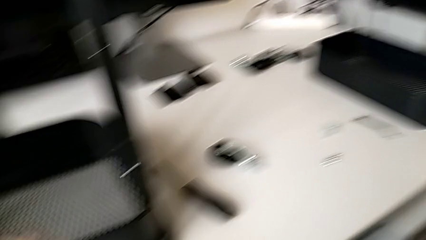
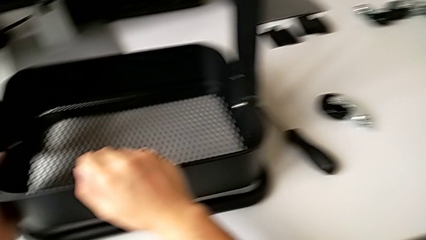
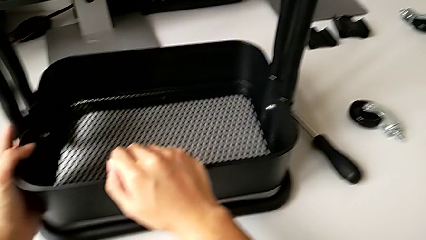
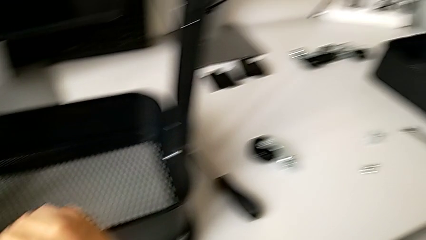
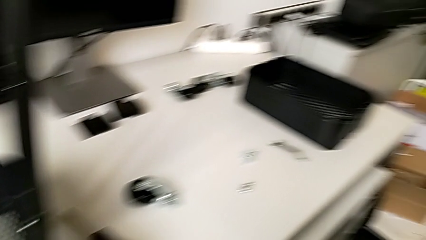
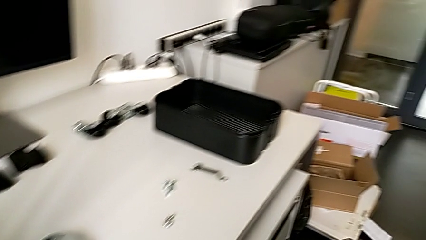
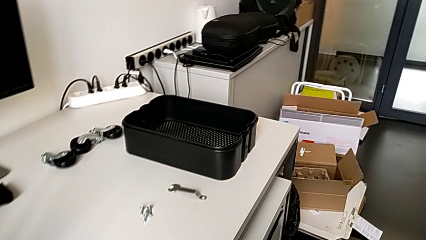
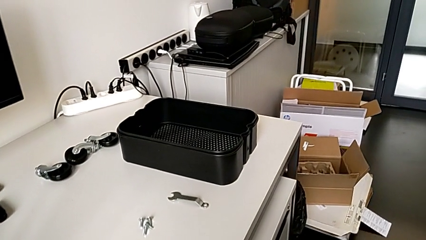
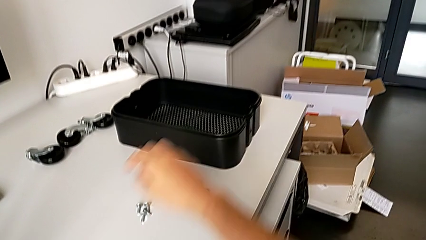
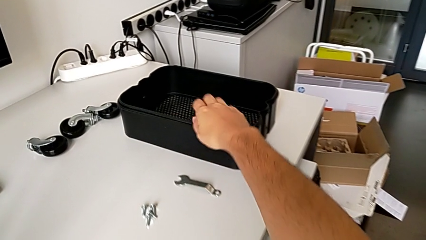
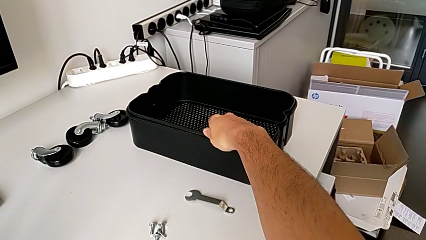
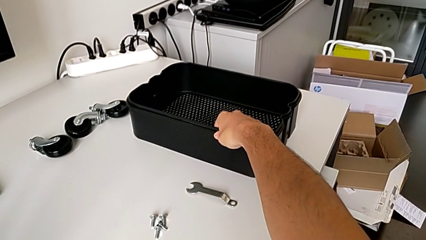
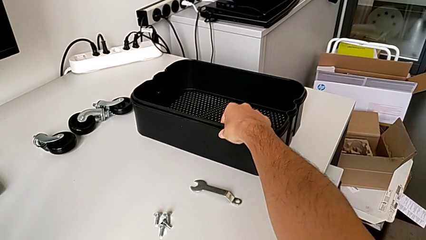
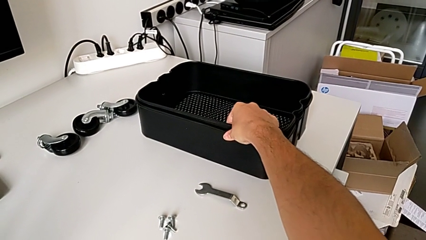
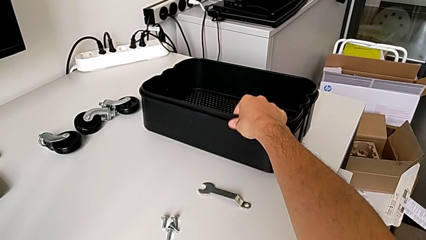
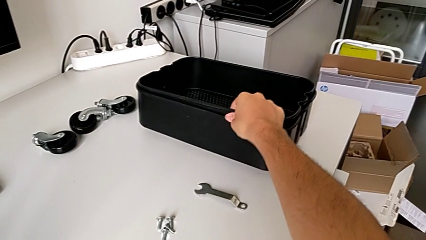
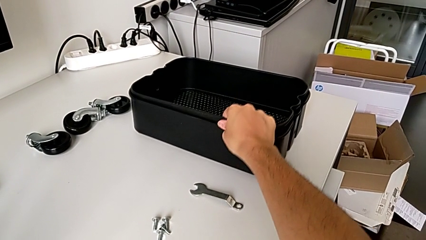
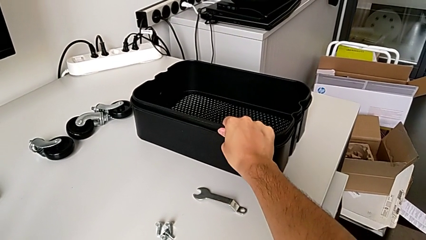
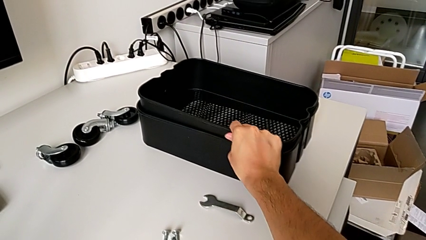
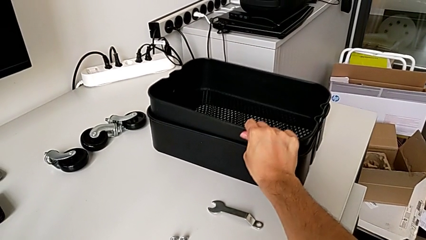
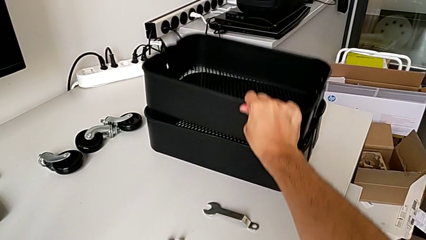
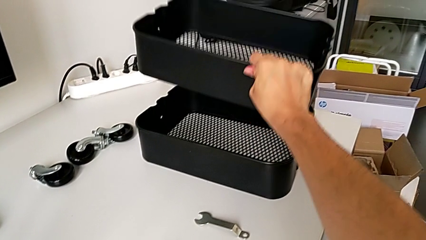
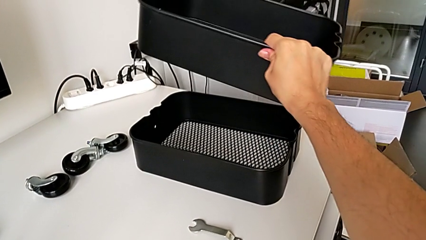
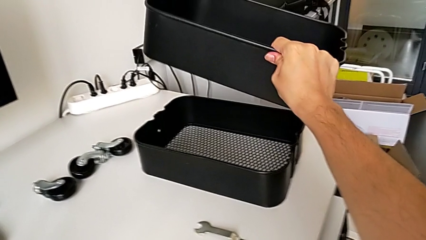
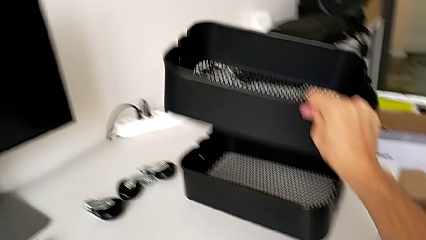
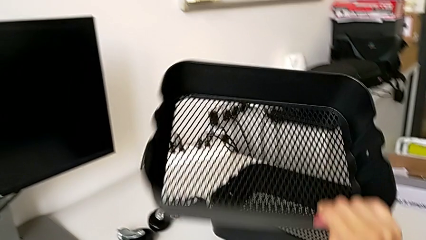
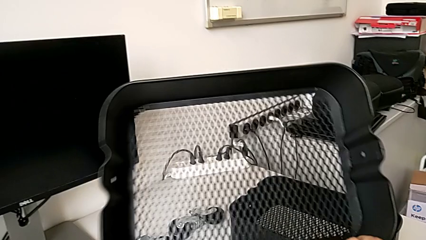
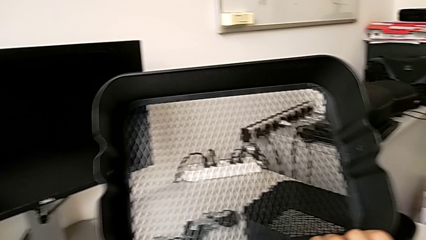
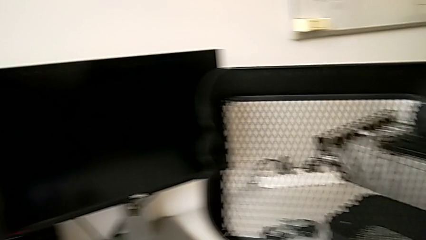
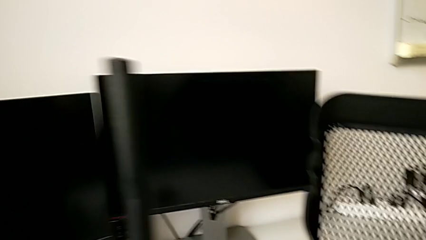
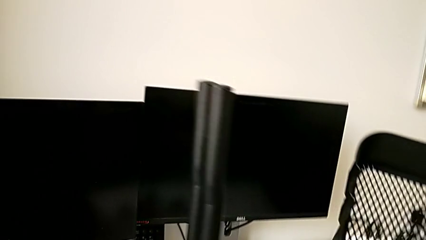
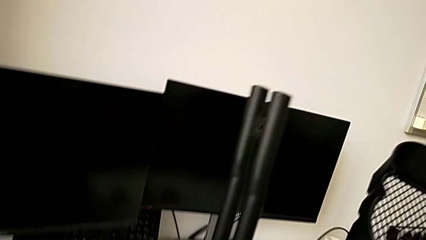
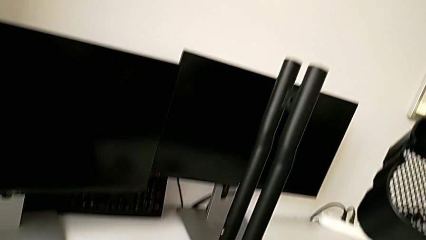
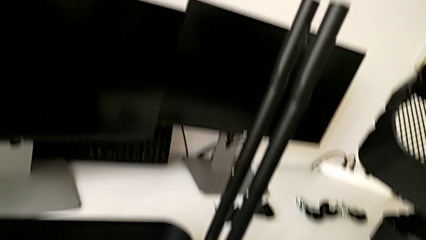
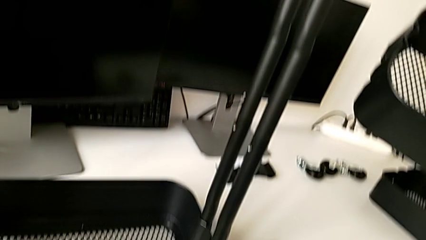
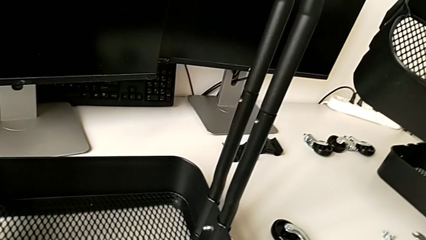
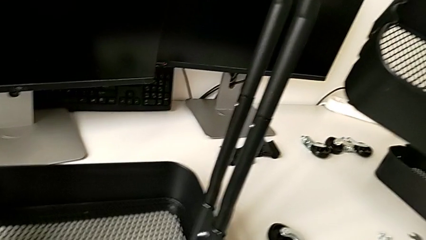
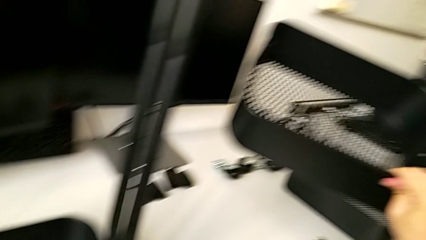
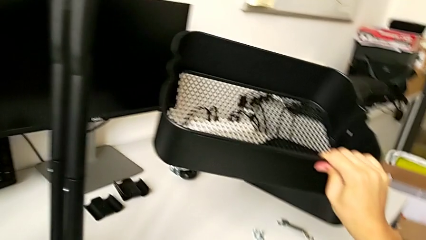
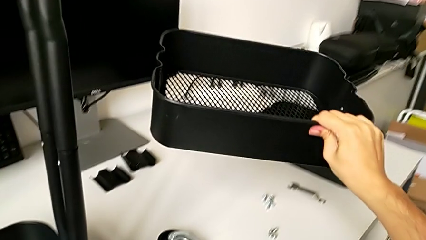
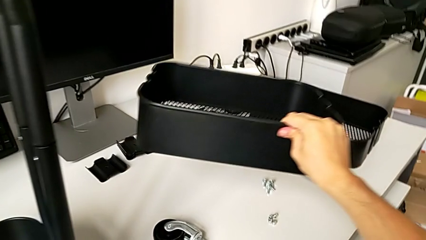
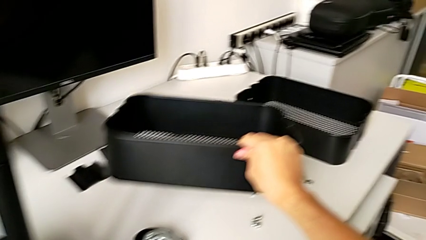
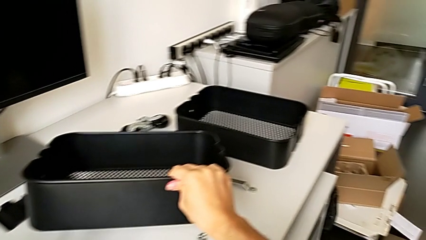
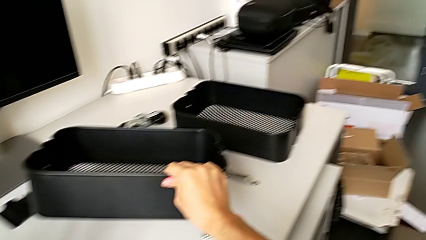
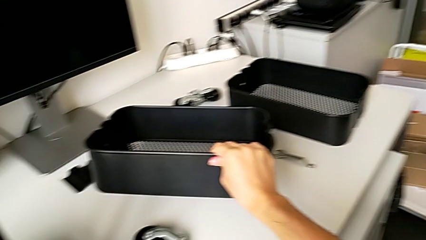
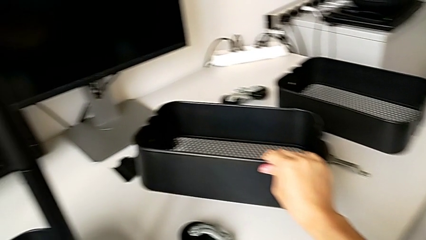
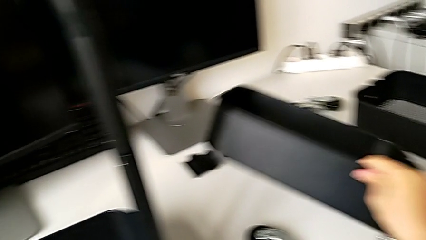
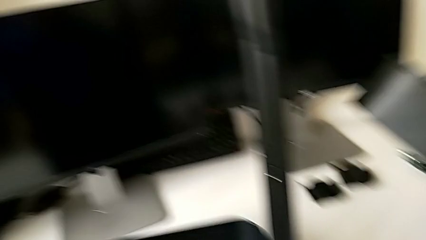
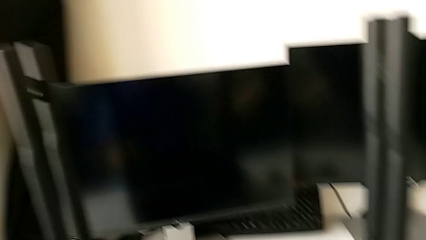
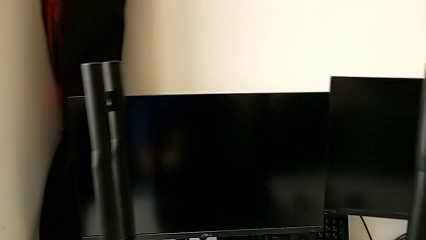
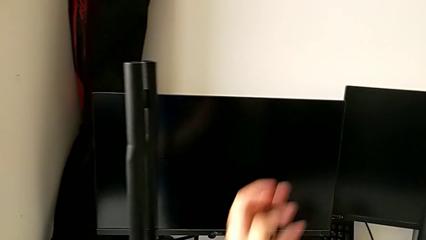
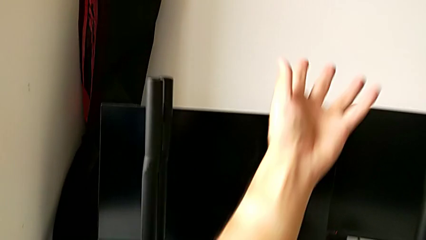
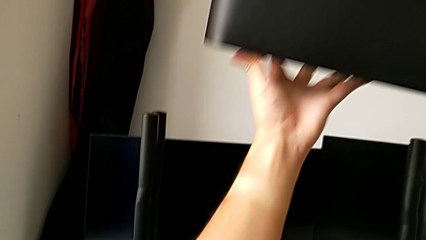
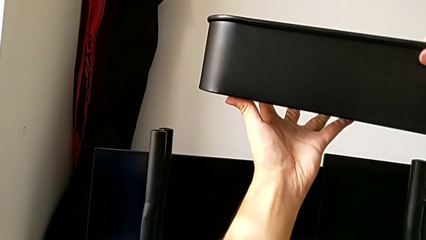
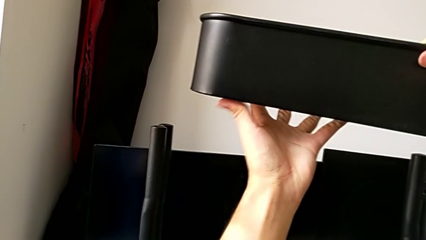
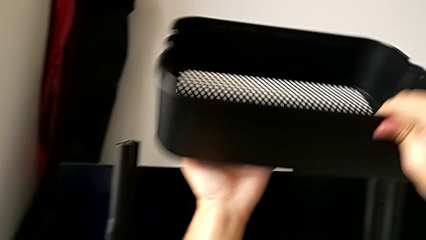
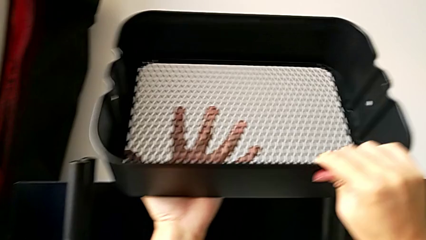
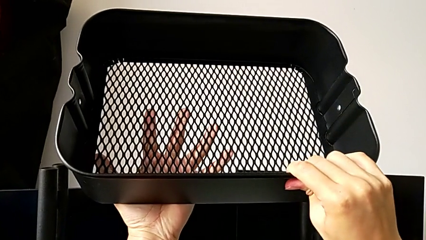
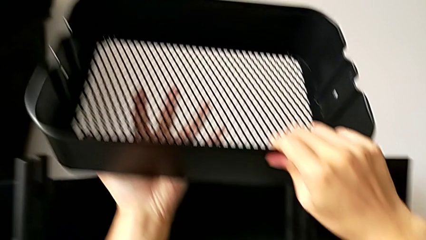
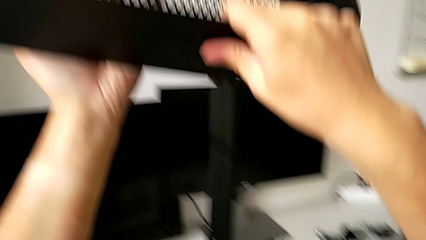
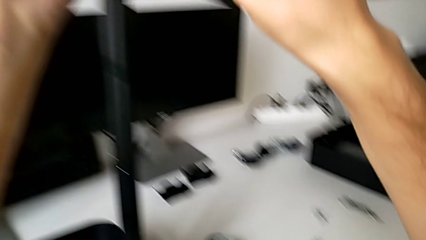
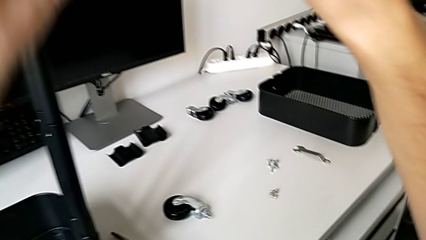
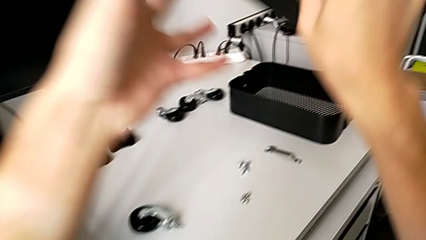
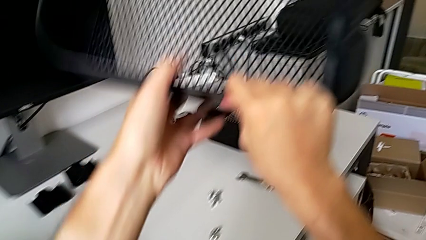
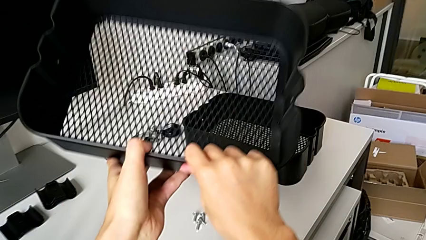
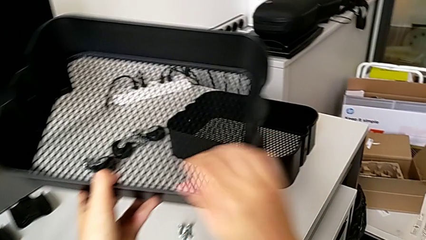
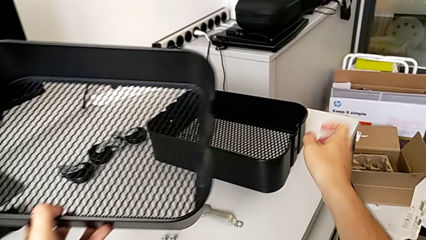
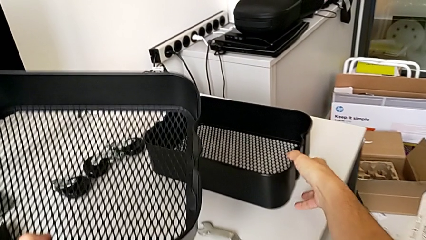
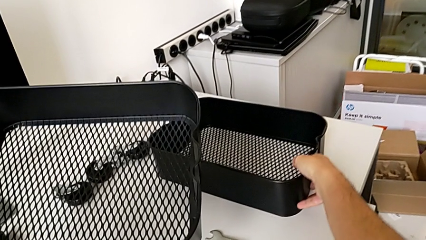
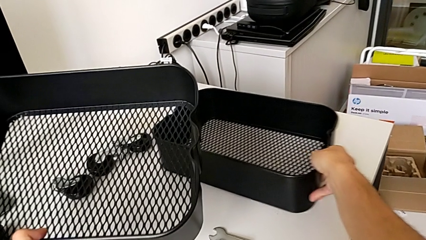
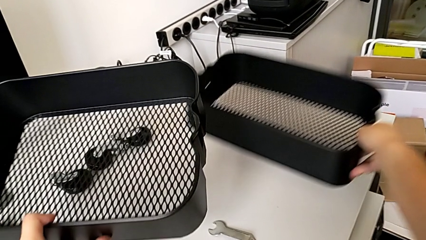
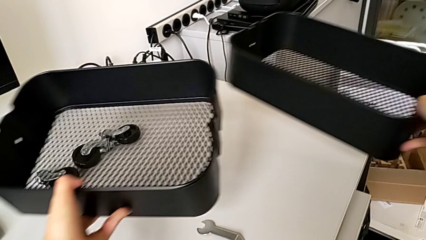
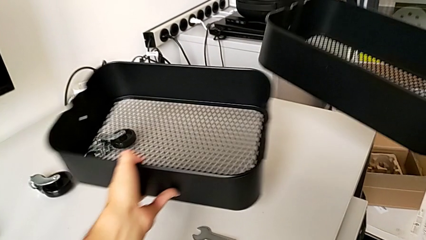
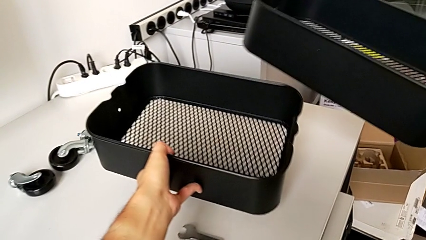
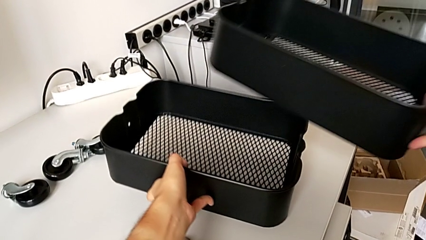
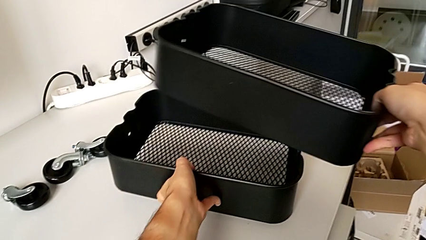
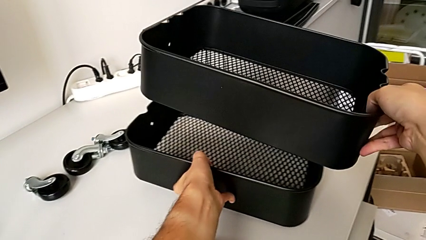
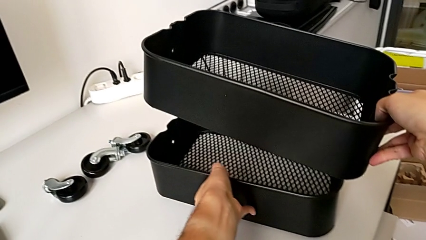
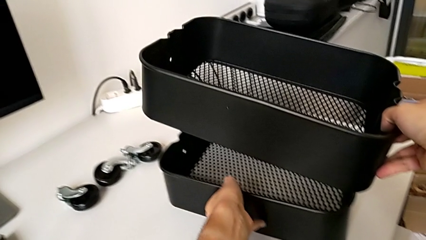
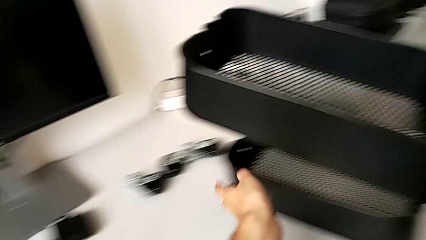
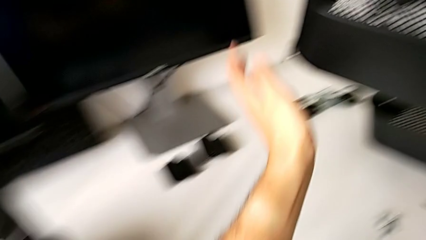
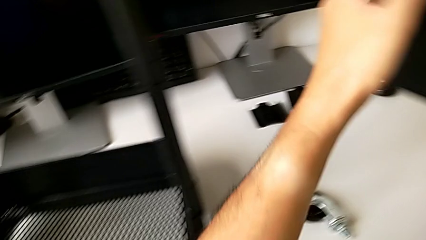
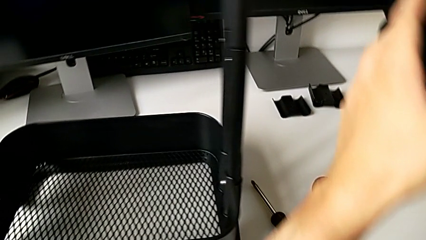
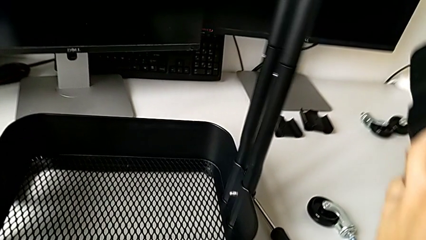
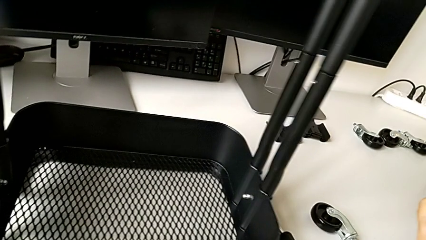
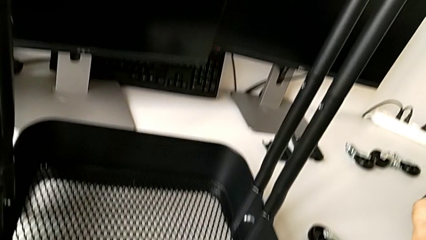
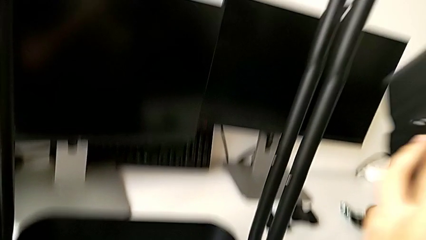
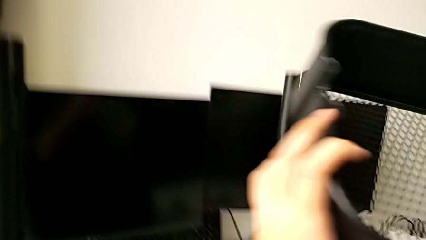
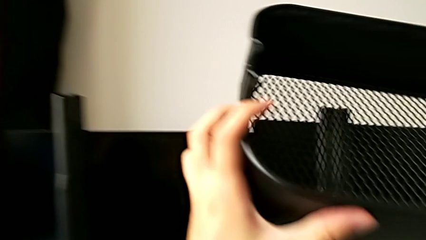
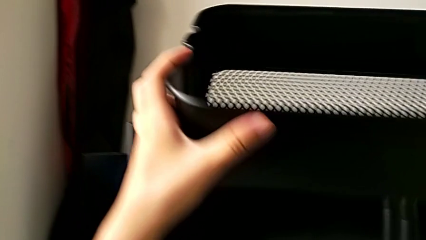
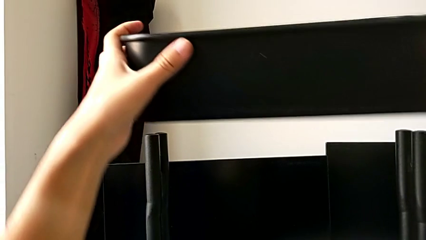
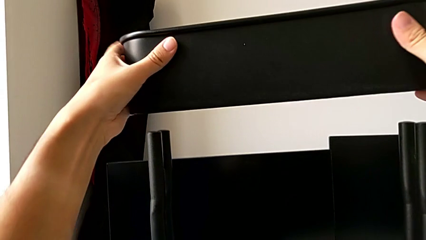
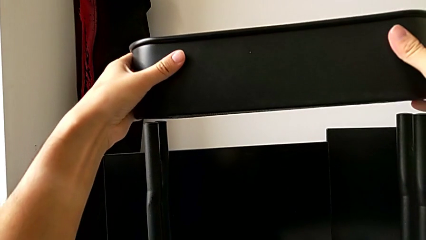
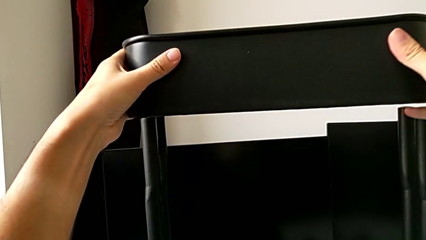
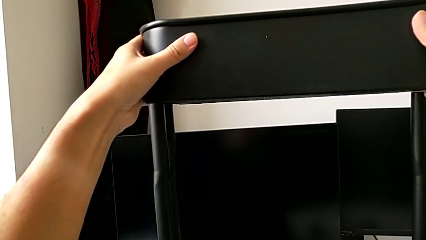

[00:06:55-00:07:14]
The camera wearer is assembling the top tray into the furniture. They wrongly grab the middle grid tray.
